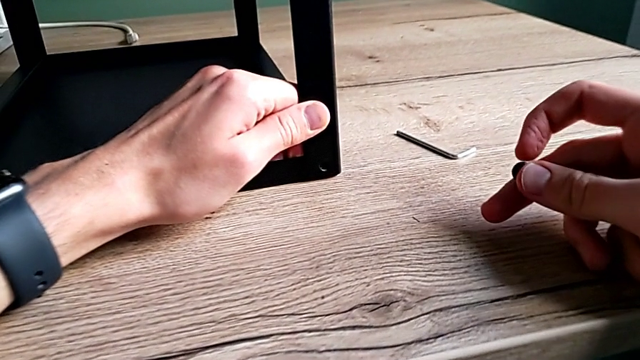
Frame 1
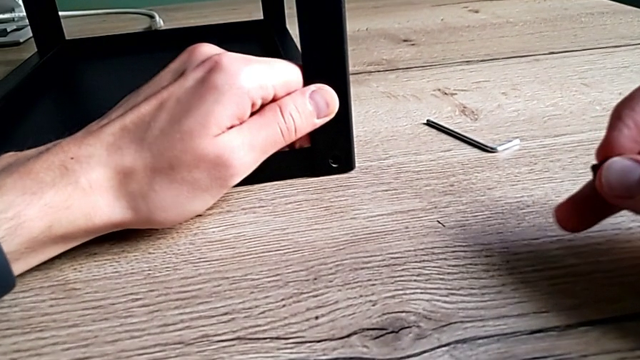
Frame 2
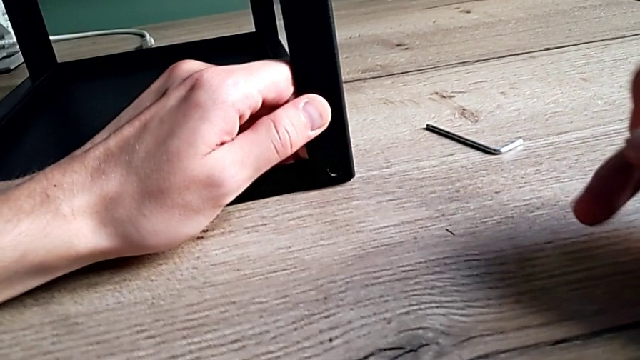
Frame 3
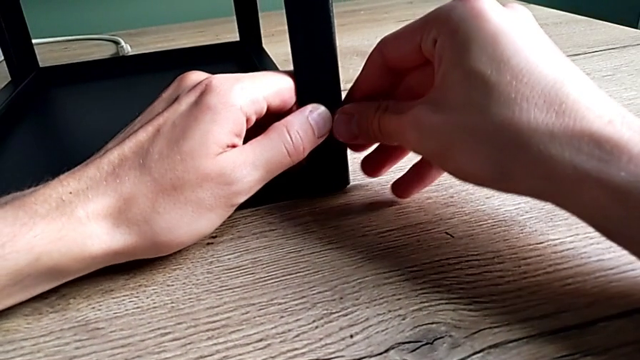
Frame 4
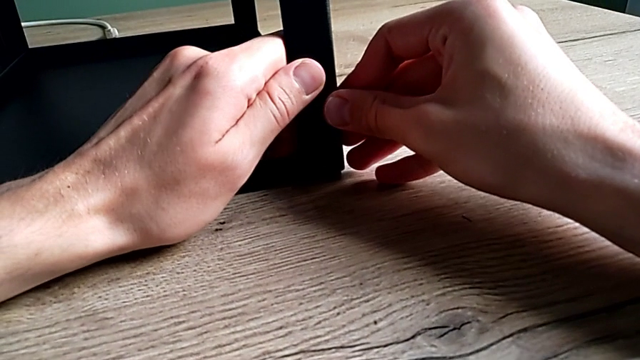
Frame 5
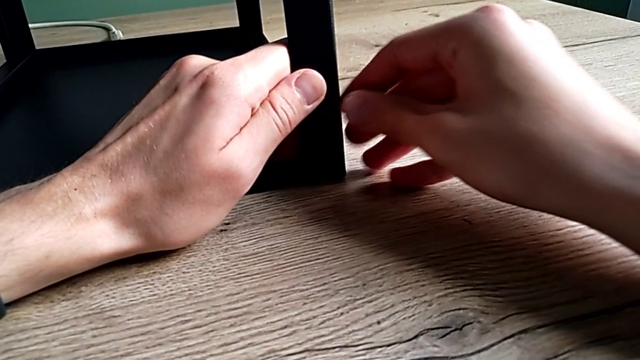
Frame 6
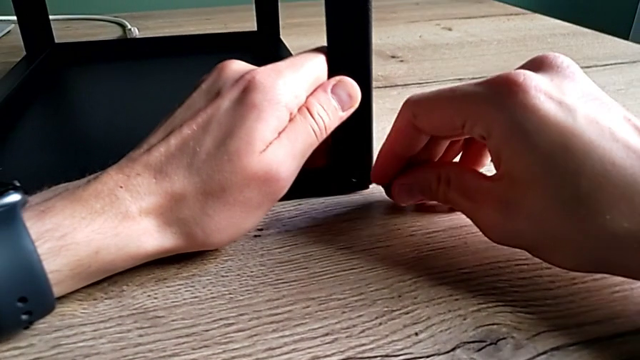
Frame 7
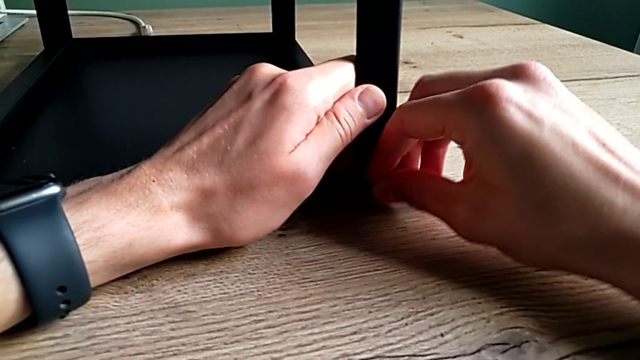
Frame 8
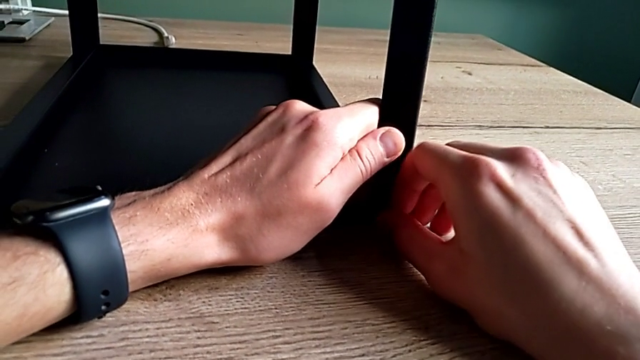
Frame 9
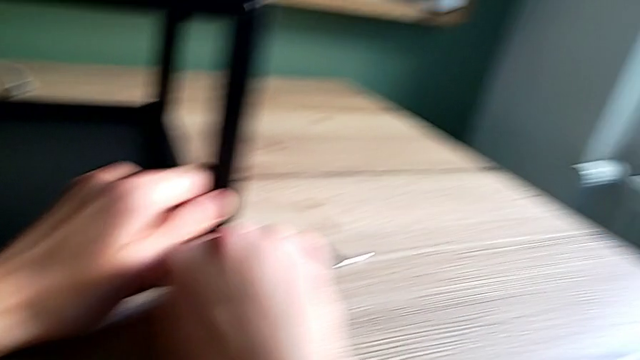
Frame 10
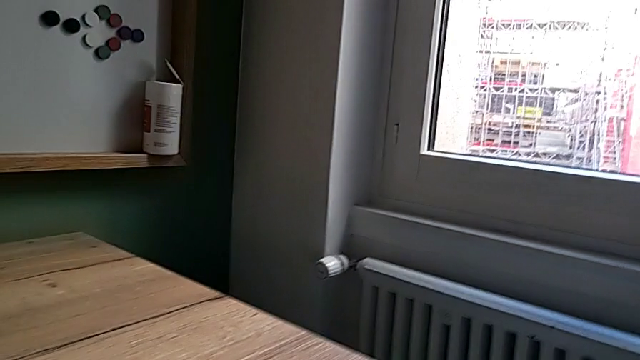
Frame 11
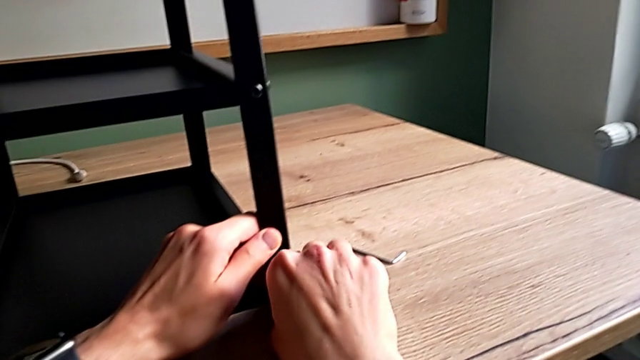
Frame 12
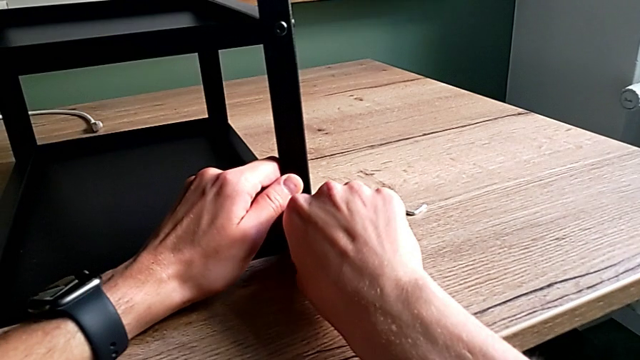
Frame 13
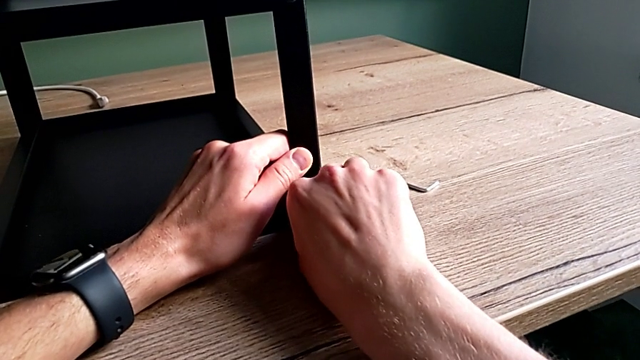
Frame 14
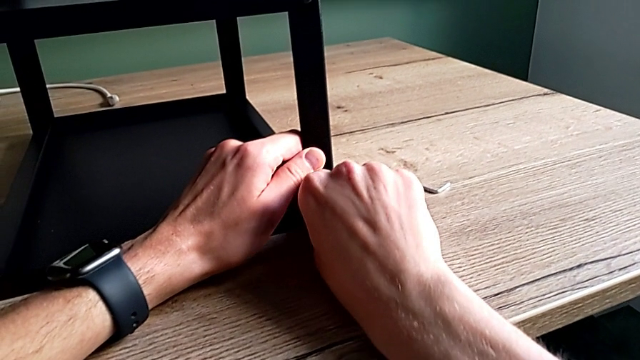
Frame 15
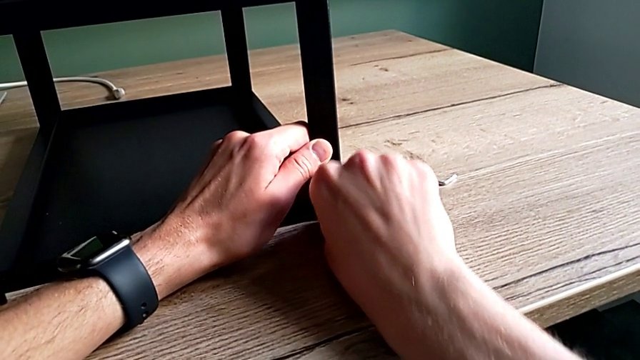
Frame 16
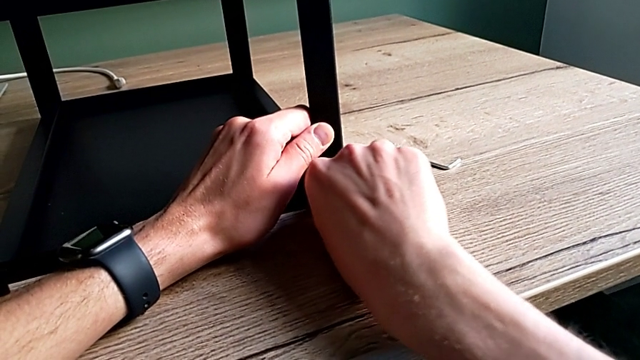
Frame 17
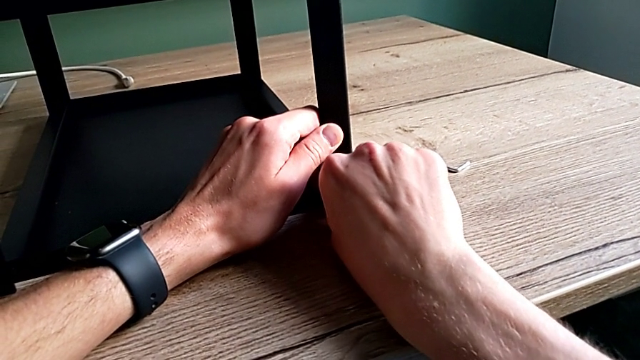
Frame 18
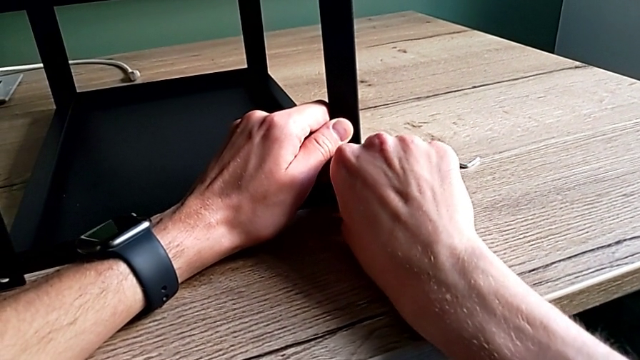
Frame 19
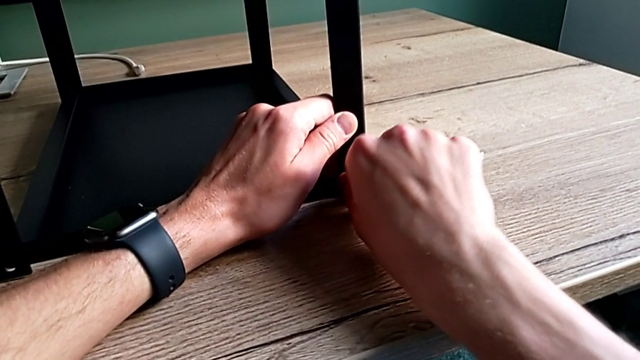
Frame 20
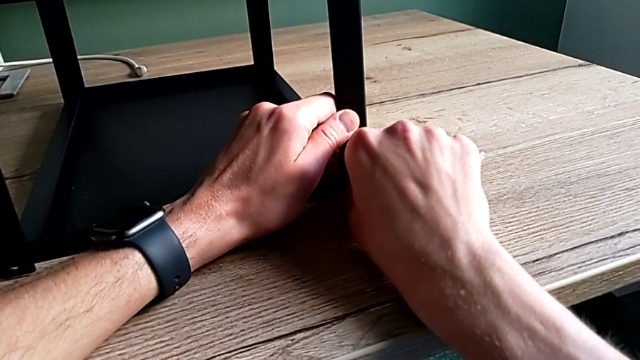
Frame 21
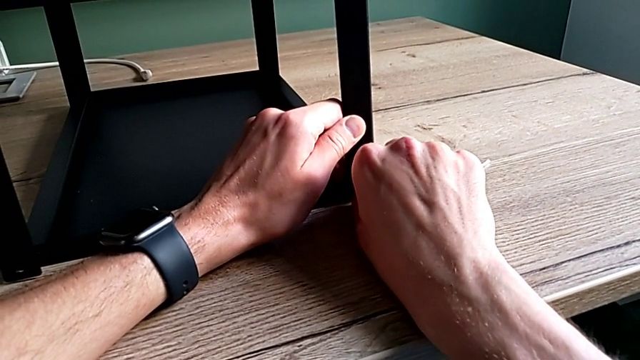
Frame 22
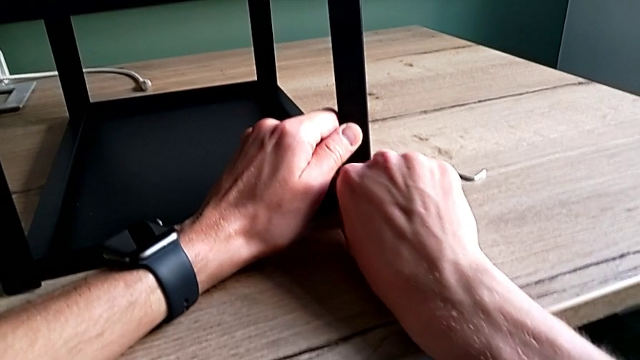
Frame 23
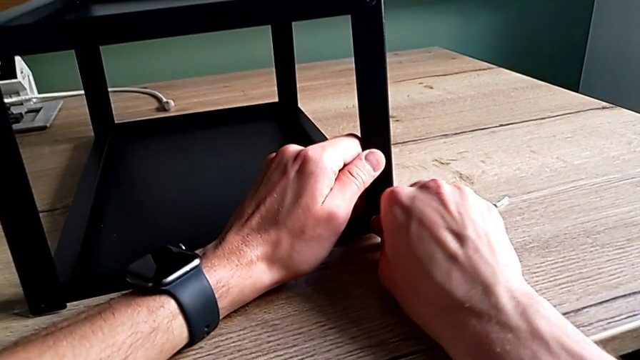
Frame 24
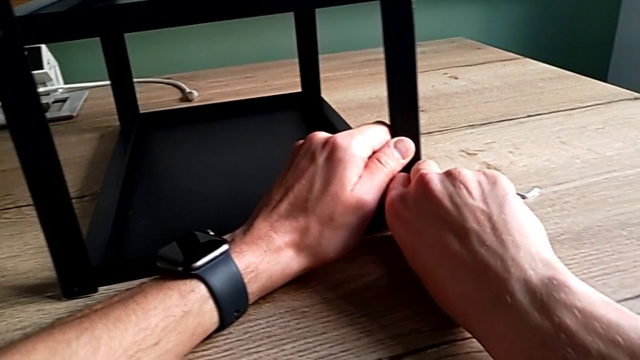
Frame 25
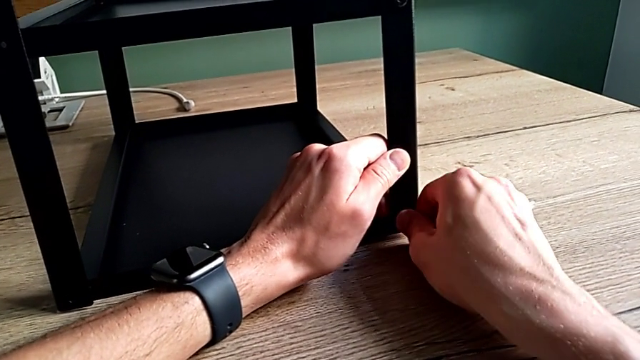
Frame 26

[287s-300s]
The camera wearer is assembling the first leg on the top of the table. They align the hex socket head, insert it and screw it.

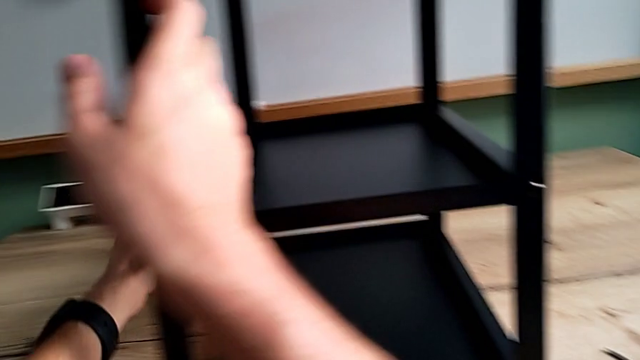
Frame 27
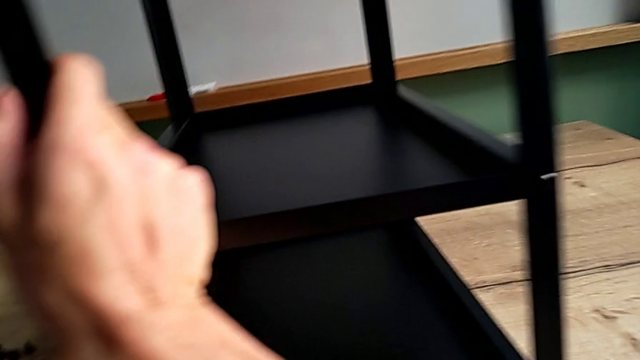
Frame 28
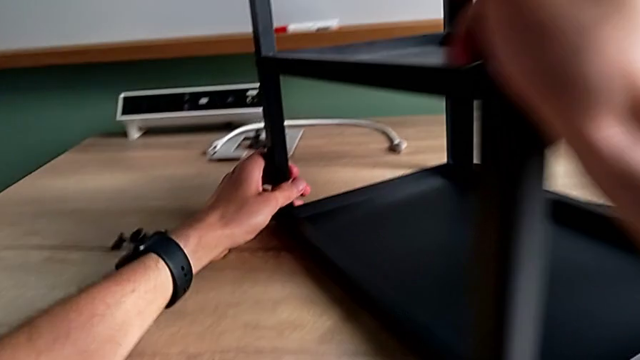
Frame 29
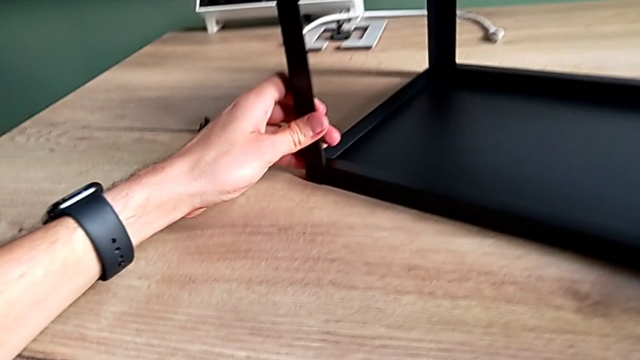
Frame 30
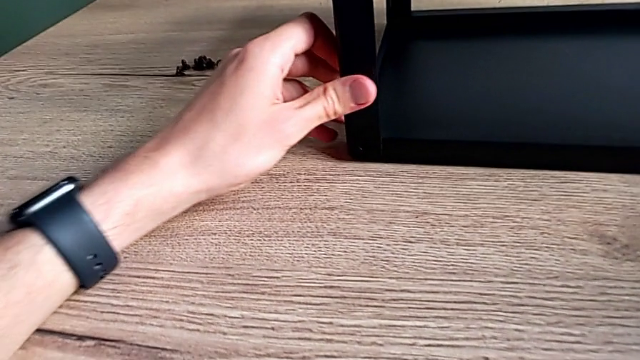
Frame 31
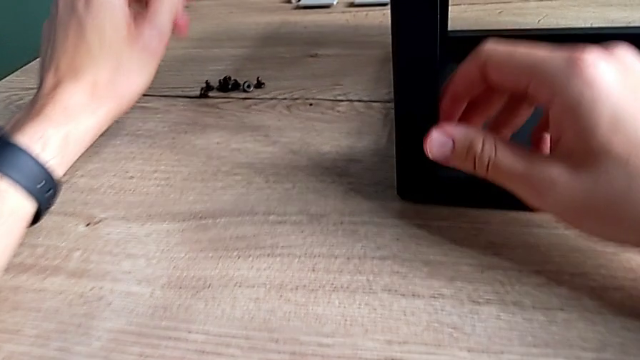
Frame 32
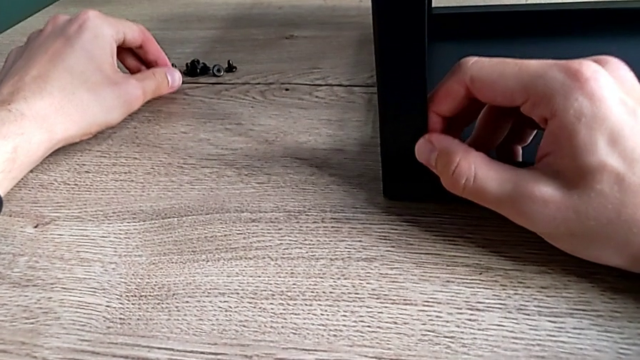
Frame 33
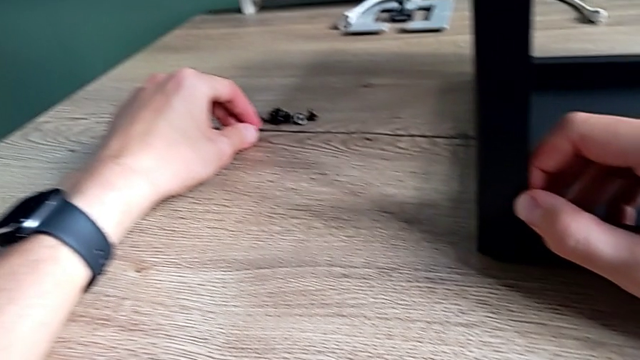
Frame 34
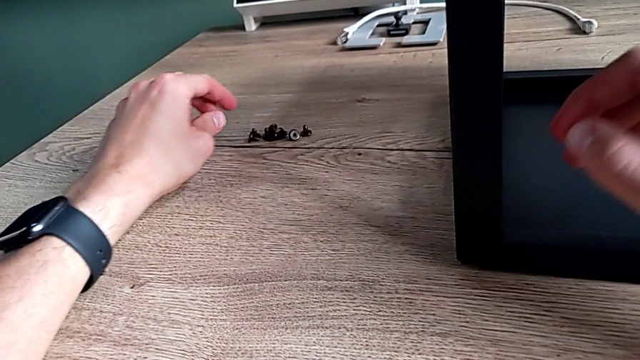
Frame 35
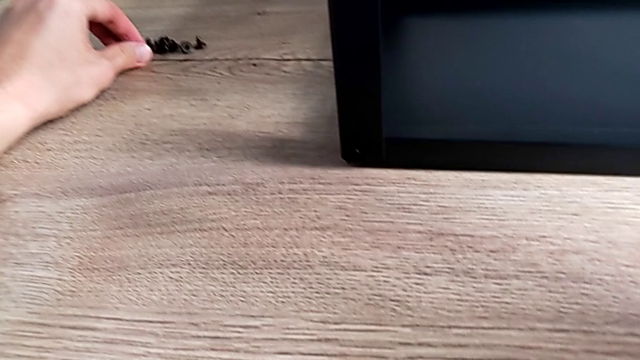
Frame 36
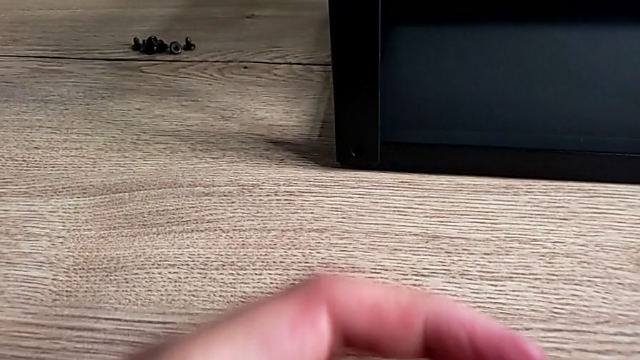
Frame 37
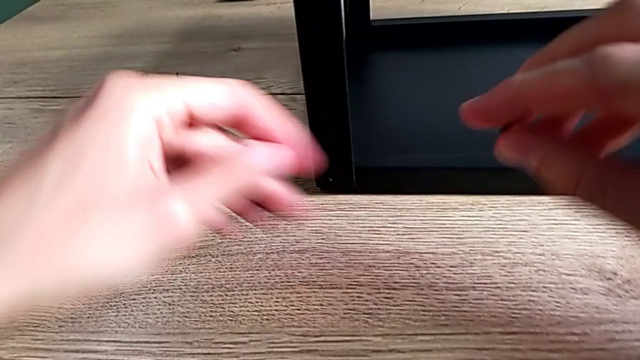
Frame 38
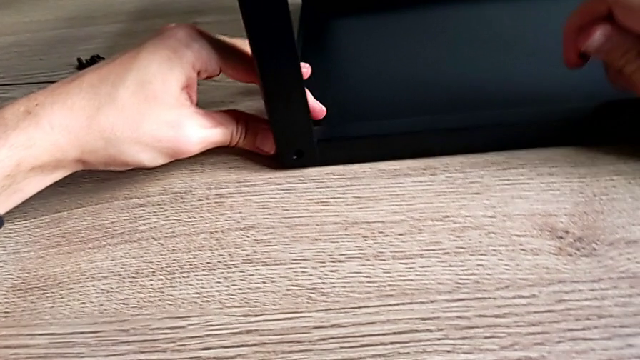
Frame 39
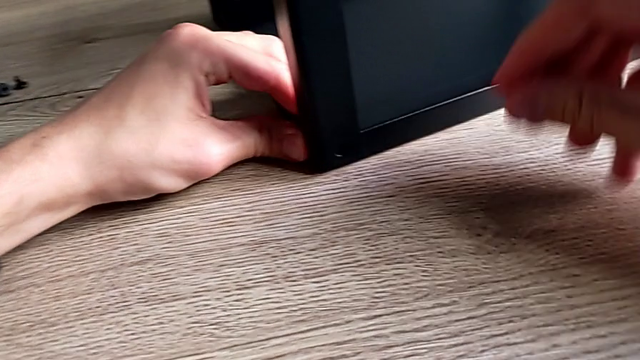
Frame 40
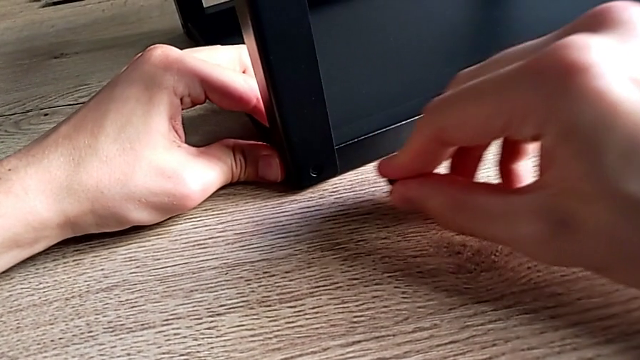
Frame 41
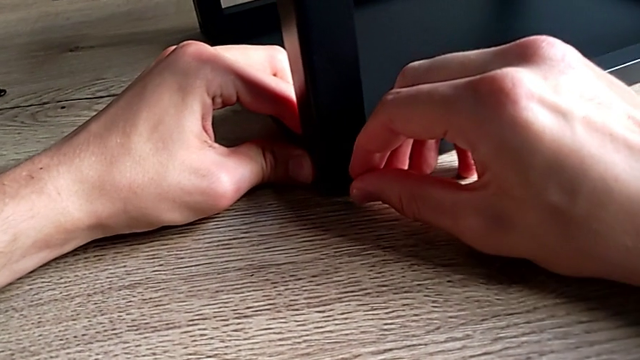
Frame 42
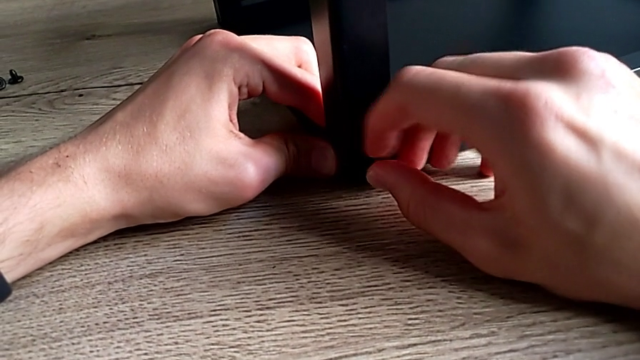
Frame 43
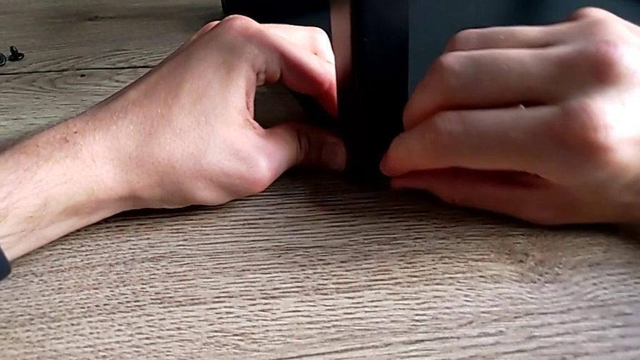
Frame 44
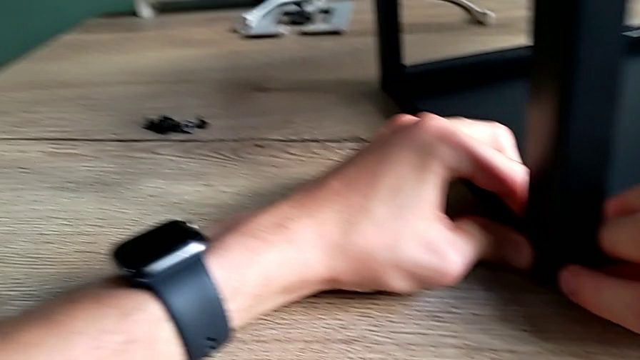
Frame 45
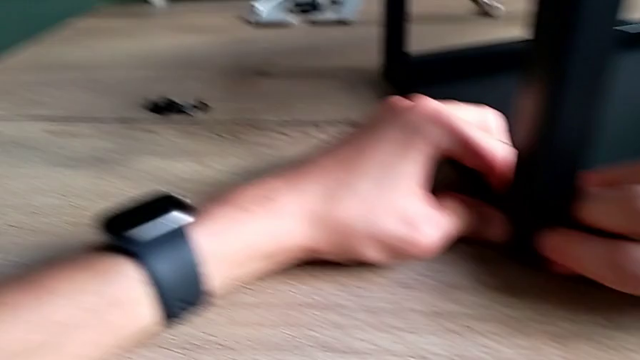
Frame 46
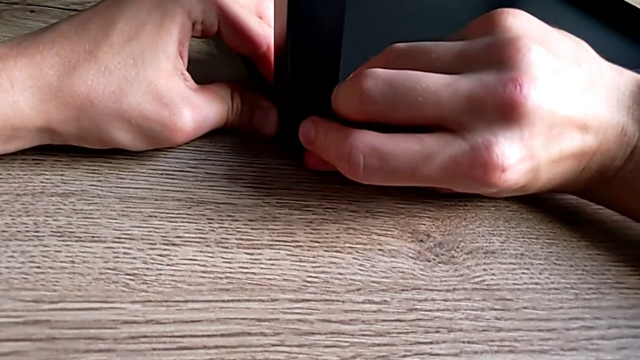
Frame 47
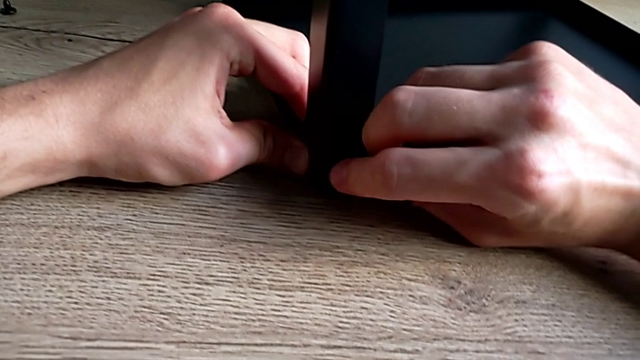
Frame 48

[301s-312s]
The camera wearer is assembling the second leg on the top of the furniture. They rotate the nightstand, grab the hex socket head, rotate the nightstand and insert the hex socket head.
